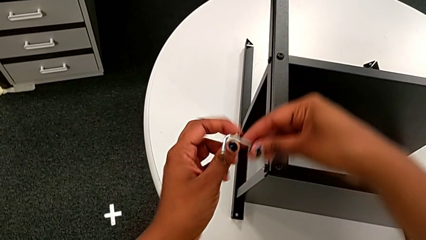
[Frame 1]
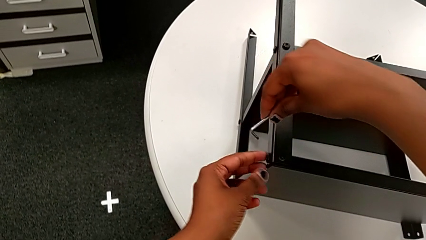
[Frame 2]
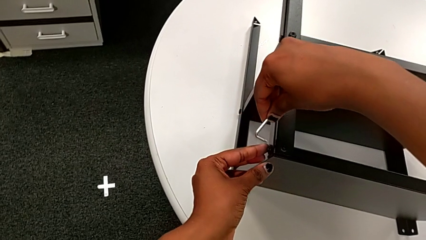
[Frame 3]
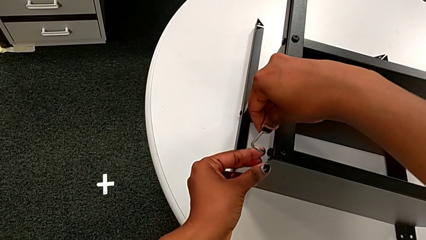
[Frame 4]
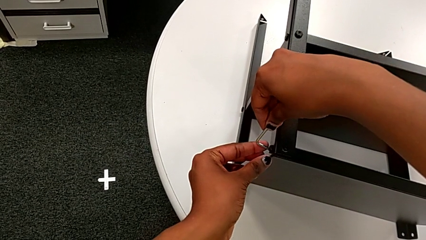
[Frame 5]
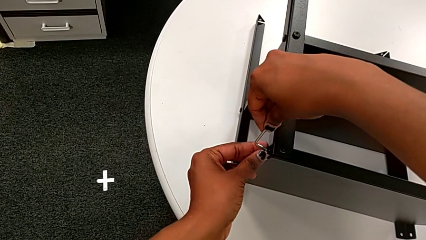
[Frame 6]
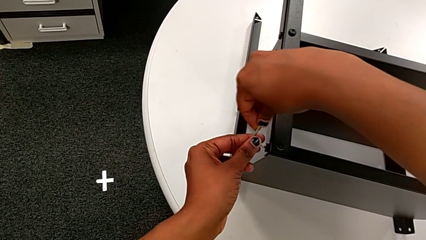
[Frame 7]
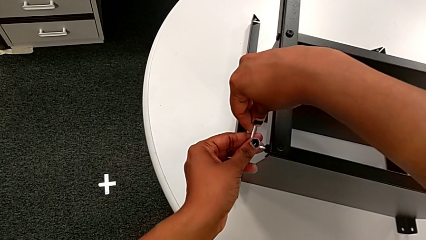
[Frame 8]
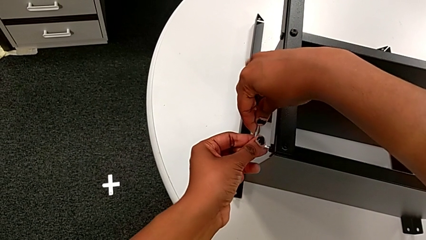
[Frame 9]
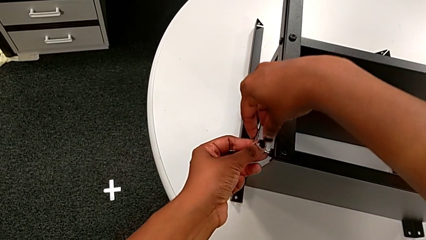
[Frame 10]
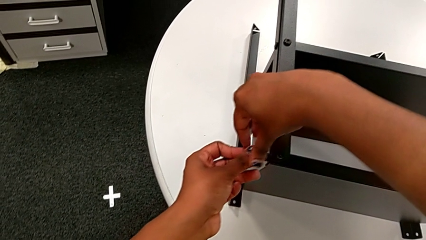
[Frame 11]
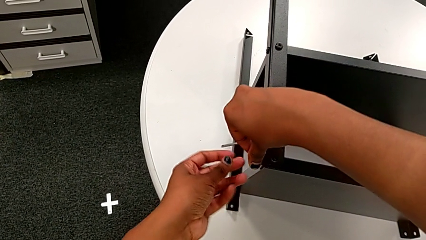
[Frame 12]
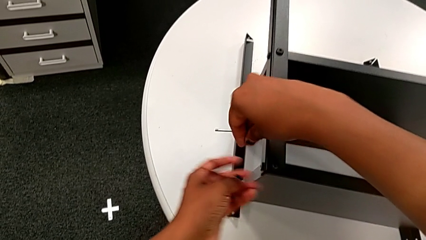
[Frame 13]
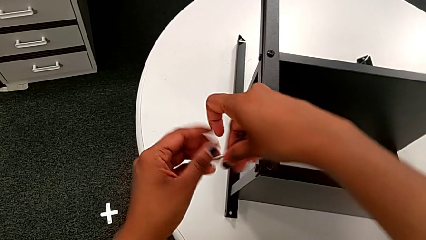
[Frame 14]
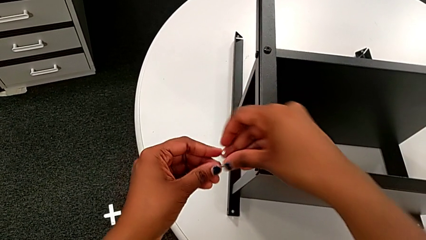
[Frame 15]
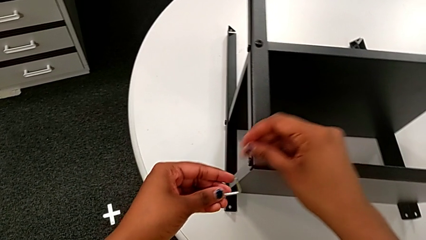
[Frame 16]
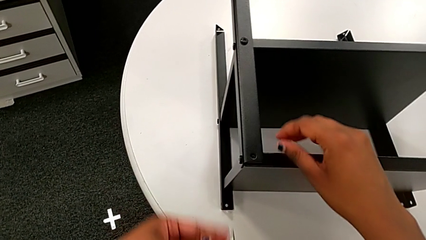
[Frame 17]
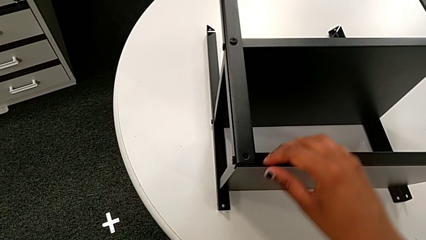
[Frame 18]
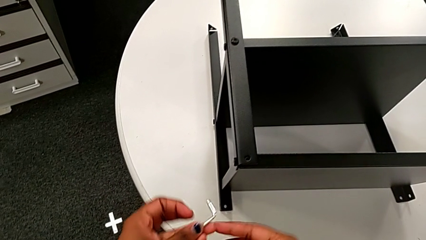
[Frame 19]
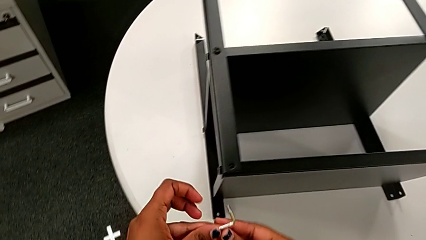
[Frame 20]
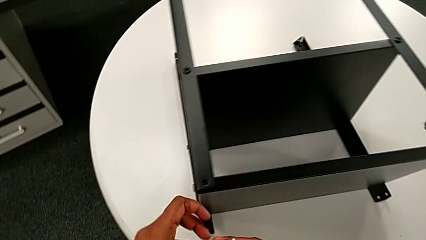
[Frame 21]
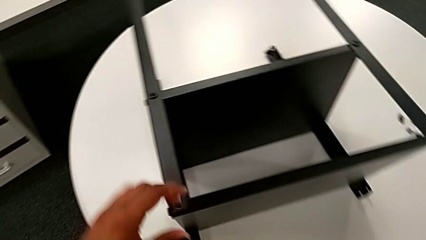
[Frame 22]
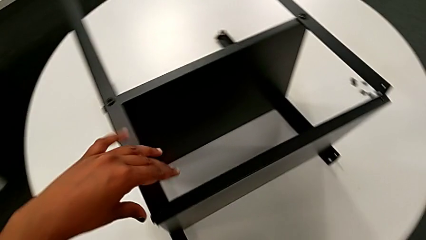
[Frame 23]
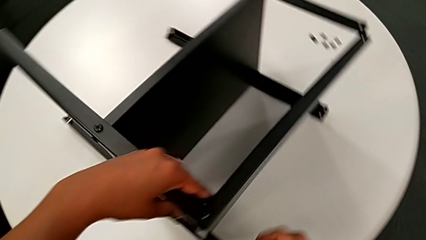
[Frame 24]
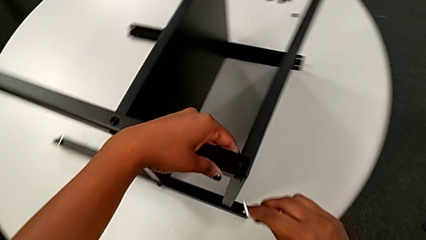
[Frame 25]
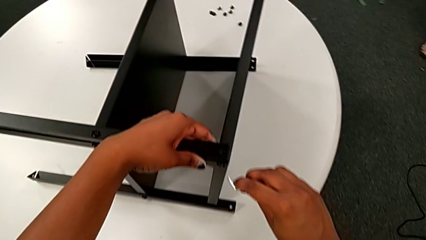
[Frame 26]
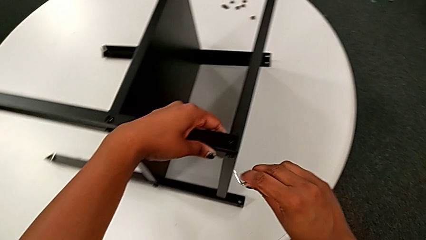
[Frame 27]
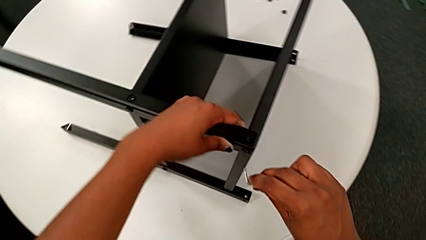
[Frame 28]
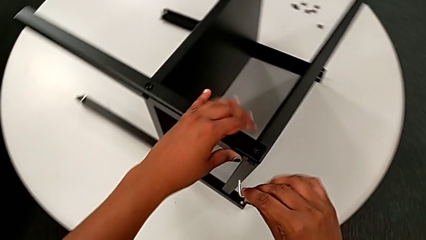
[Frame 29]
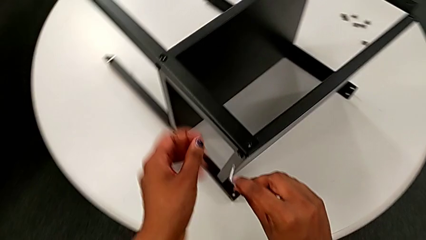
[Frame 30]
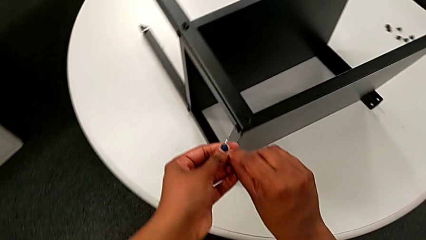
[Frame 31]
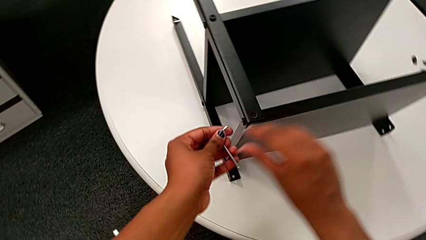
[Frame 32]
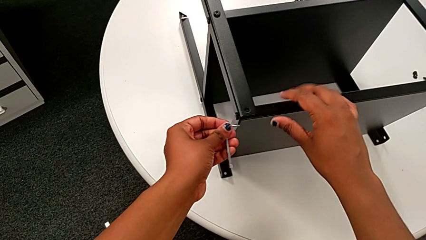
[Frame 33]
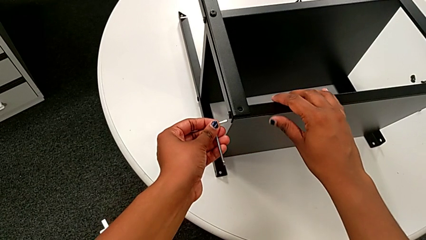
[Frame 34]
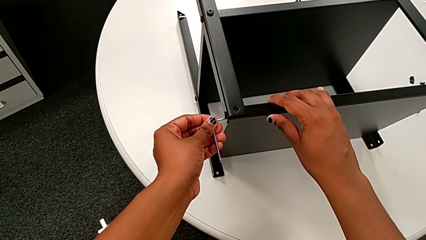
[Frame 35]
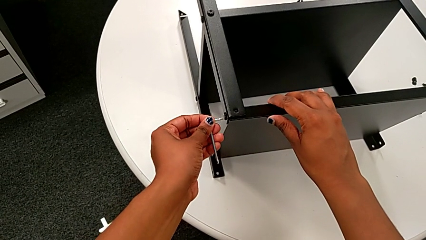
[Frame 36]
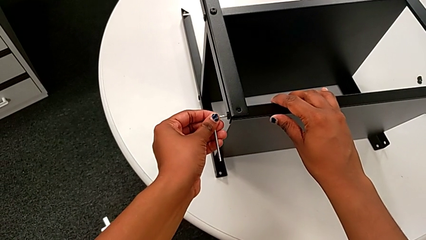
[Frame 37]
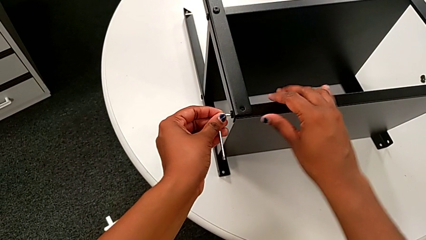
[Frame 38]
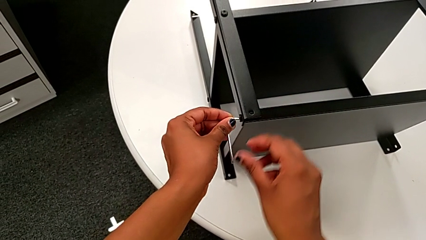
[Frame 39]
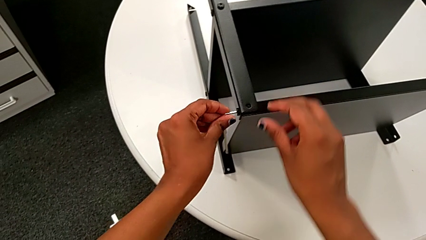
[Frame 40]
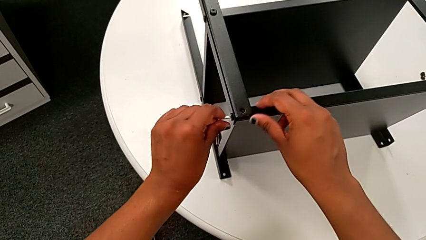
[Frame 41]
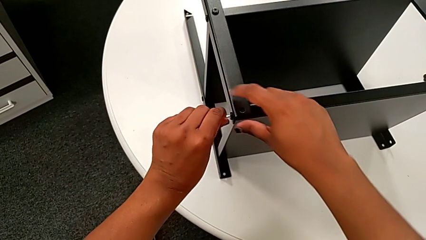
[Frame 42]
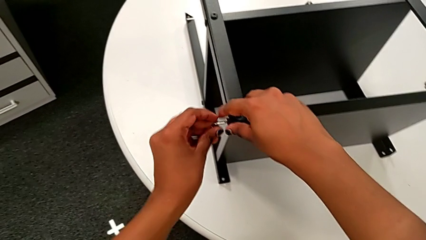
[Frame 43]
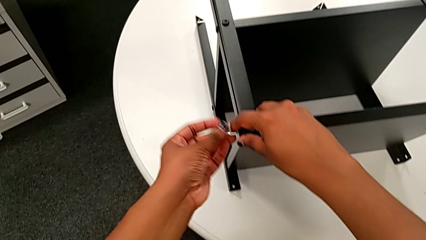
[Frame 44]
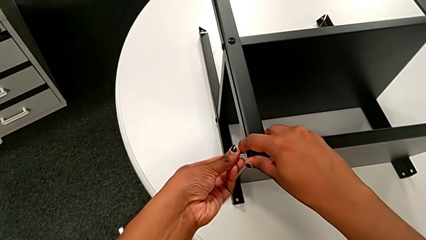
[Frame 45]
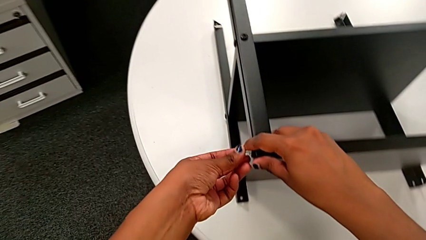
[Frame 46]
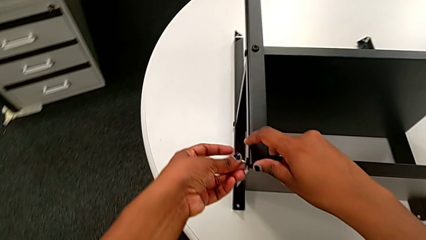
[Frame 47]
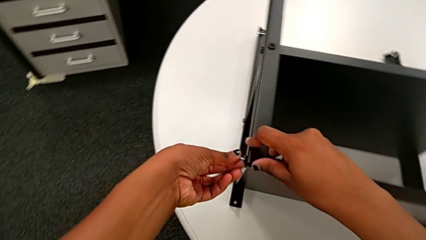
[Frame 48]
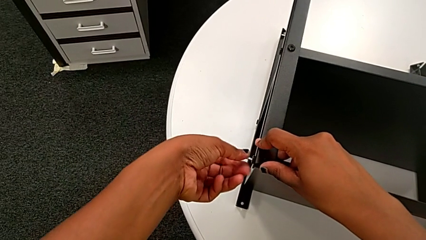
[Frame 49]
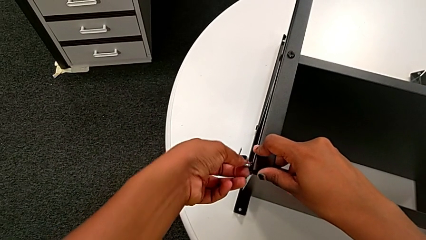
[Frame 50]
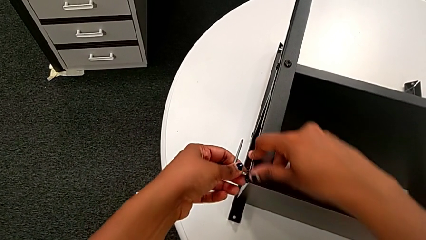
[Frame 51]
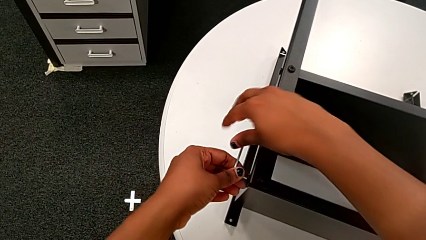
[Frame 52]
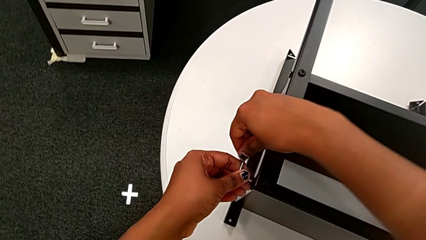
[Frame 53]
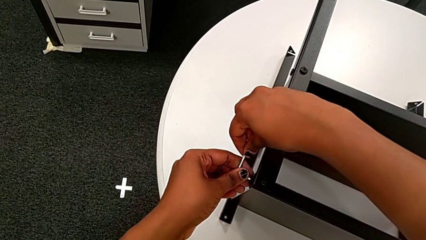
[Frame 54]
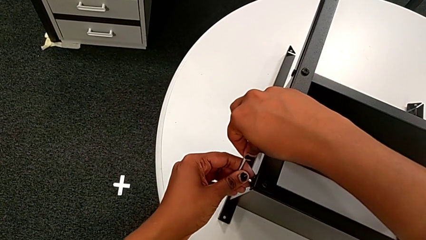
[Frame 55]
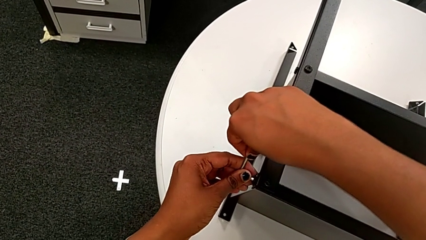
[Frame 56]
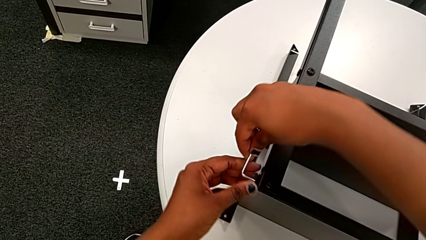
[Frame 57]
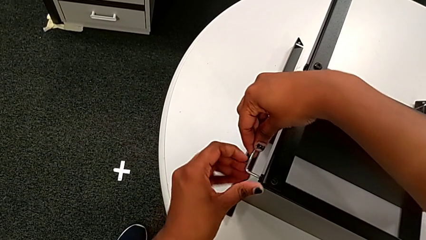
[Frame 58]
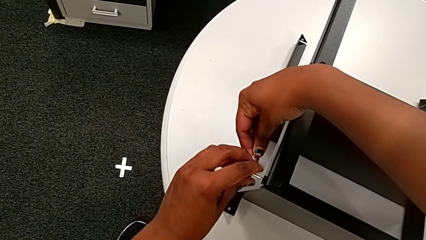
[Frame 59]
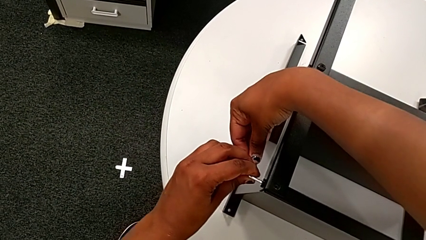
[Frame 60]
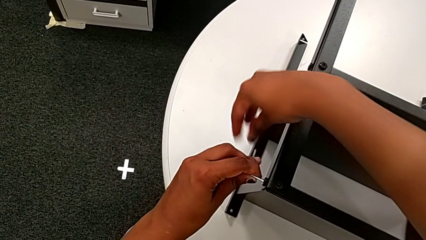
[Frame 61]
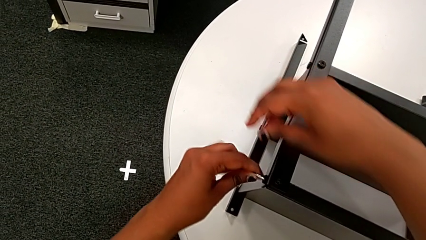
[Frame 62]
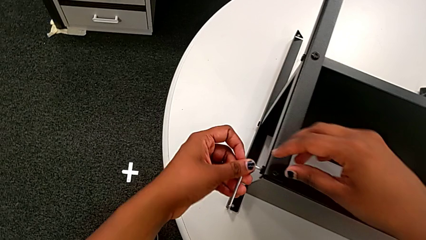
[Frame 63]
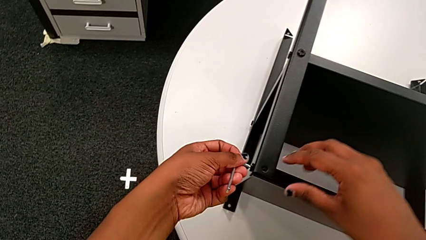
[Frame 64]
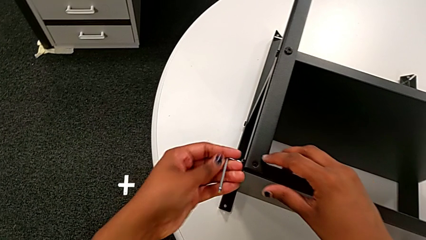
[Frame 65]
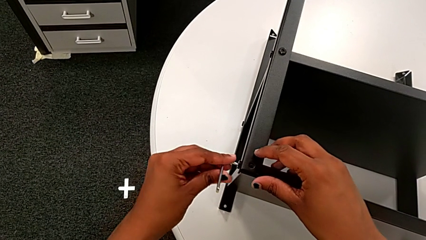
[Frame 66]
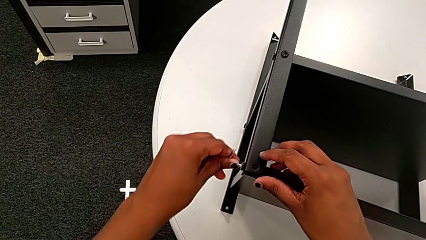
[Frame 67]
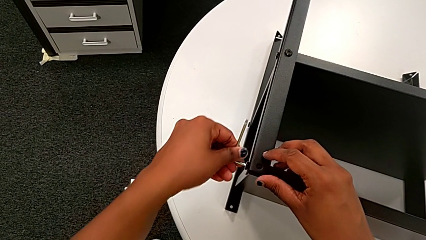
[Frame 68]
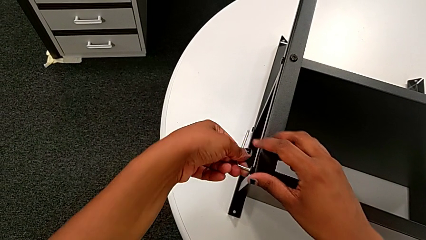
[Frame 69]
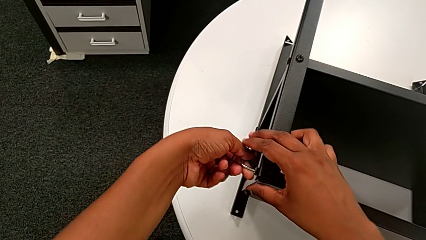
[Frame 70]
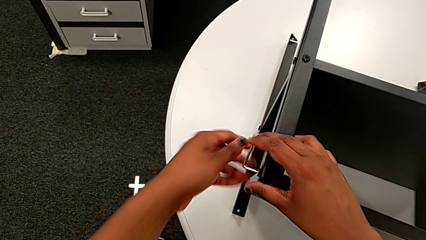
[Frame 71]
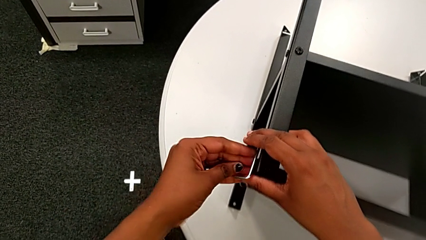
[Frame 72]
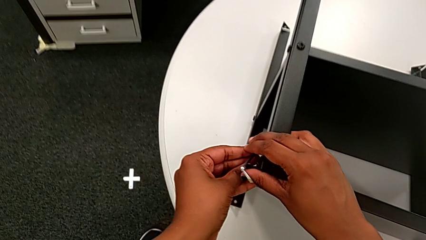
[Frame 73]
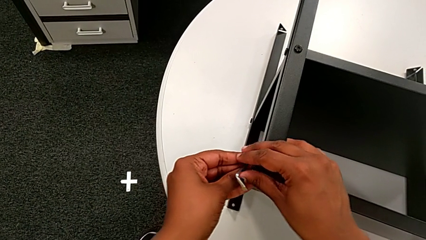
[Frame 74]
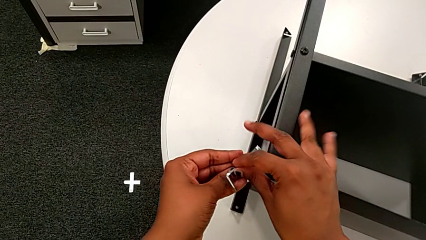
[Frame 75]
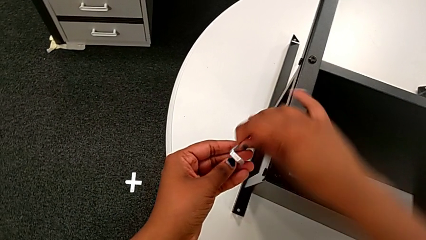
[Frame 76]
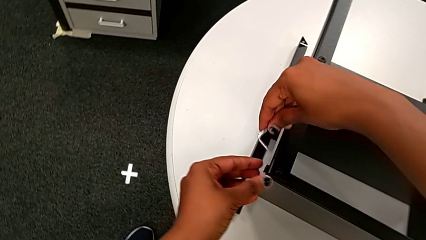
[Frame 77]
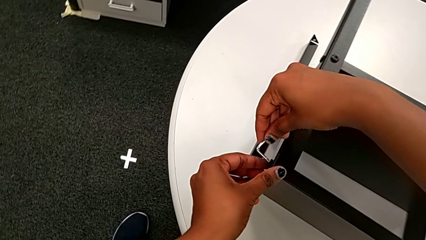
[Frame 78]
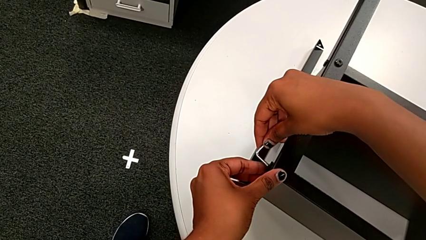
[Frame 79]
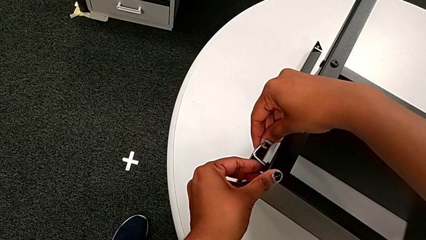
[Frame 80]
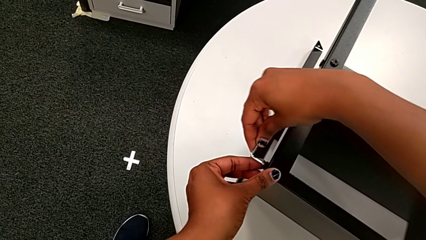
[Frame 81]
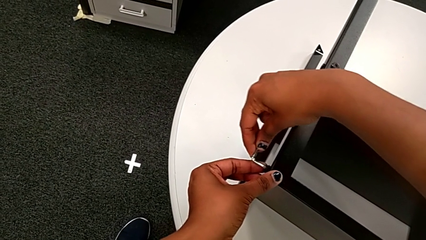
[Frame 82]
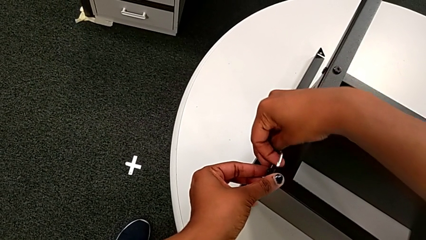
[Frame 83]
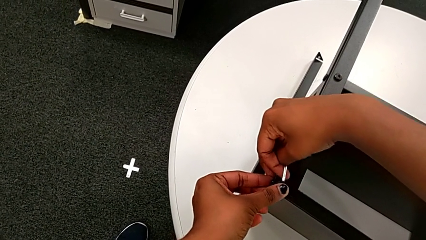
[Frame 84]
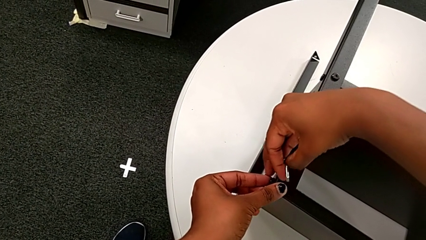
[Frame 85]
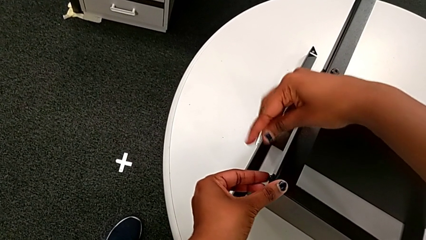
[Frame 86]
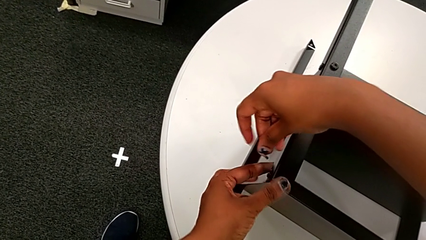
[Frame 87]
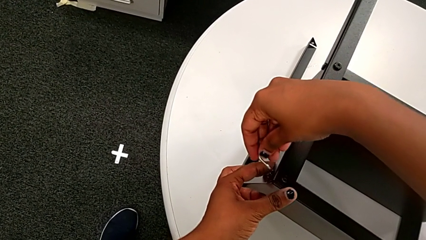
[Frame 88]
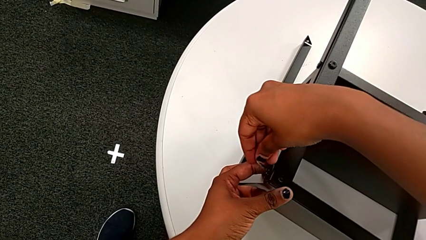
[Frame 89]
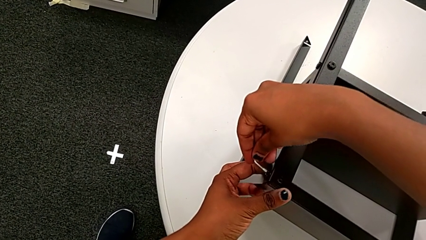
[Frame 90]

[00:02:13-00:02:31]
The camera wearer is disassembling the topmost table. They flip the Allen wrench, insert the eighth Allen wrench, unscrew the eighth hex socket head, wrongly drop the Allen wrench, grab it, insert it and withdraw it.
